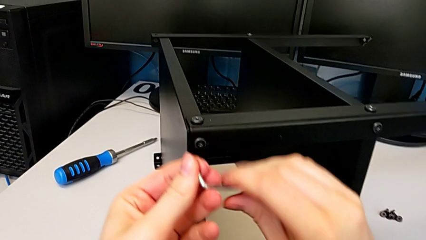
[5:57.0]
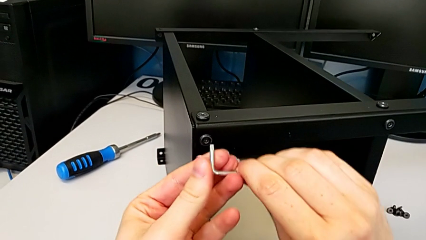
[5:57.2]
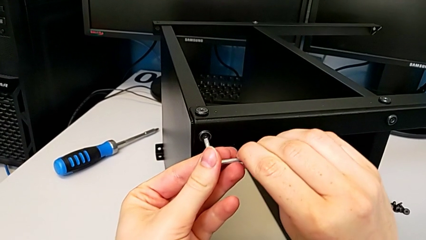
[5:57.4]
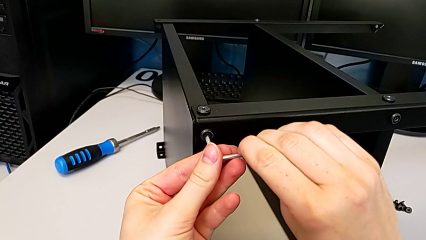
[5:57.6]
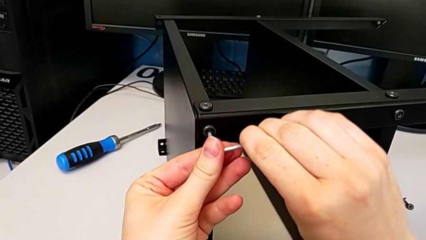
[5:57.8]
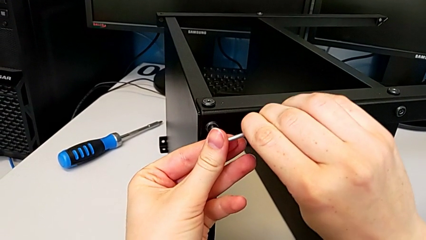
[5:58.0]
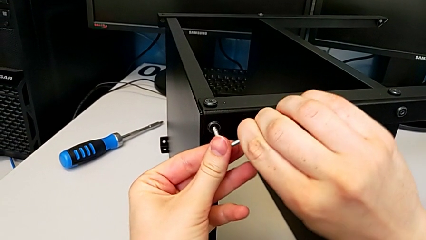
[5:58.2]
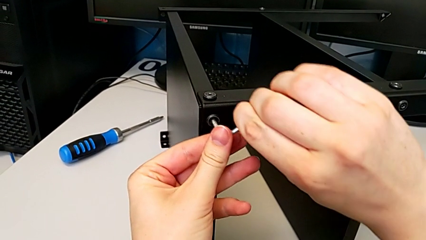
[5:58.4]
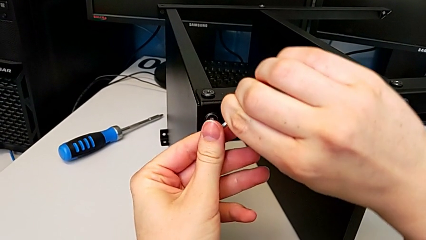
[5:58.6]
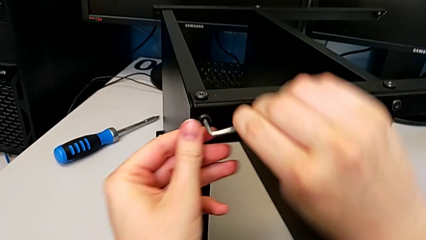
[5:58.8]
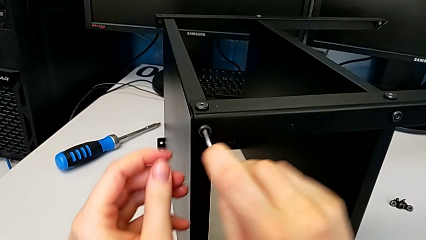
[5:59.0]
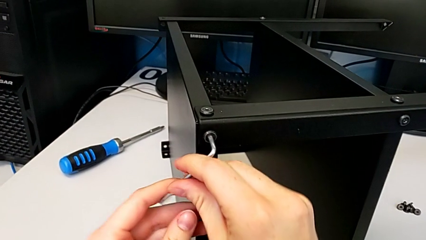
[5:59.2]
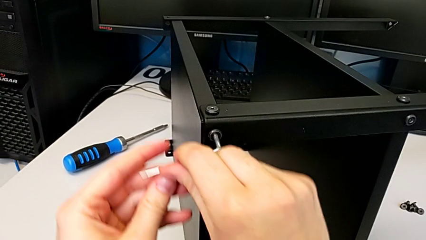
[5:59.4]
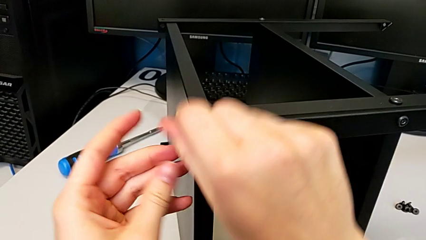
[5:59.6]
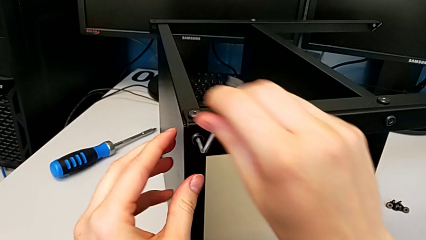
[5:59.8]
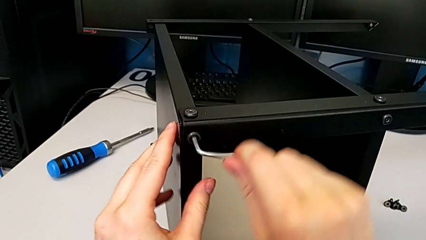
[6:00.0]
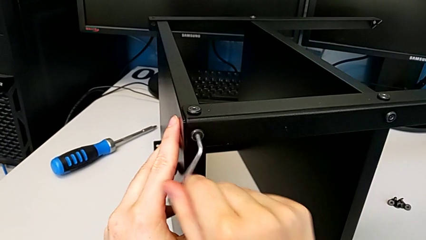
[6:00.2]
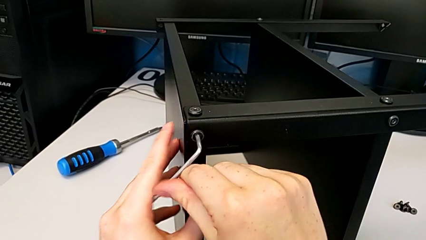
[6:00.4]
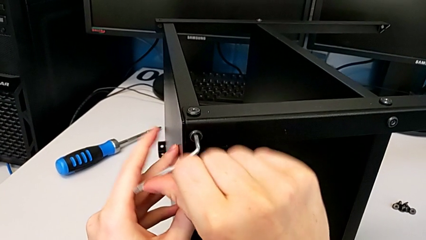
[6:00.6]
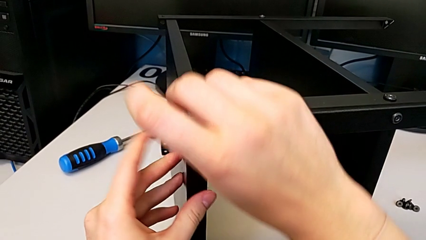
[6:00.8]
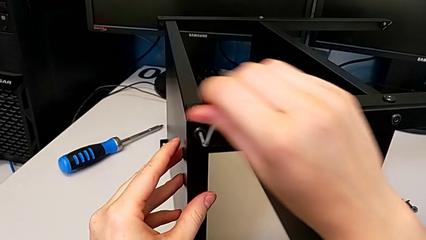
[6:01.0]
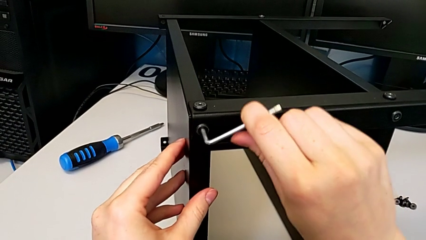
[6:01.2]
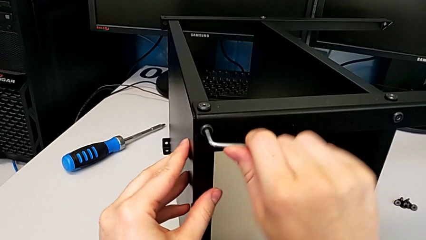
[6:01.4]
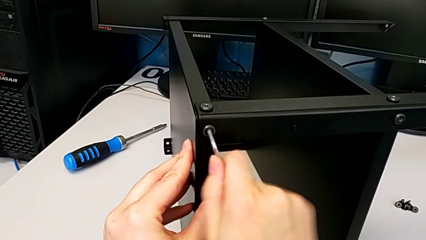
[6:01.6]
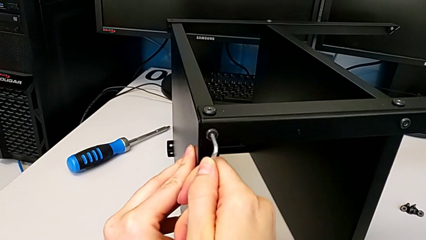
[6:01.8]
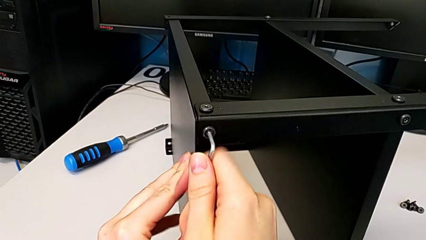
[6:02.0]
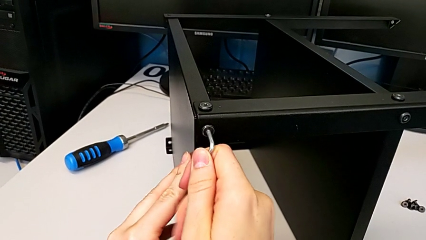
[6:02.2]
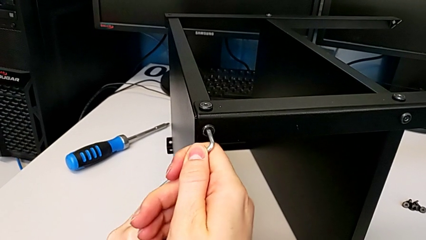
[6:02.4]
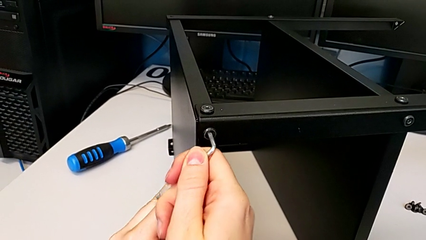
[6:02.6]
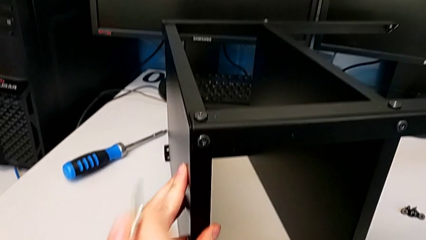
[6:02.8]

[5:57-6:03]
The camera wearer is screwing the top shelf to the first leg. They screw the second hex socket head.

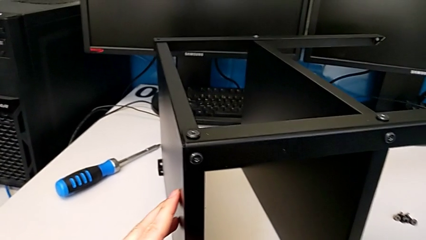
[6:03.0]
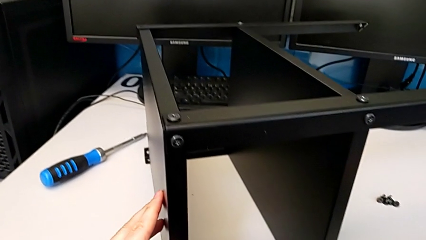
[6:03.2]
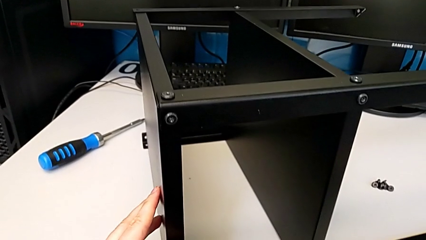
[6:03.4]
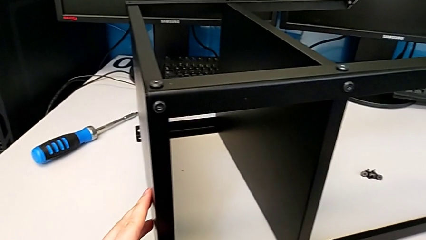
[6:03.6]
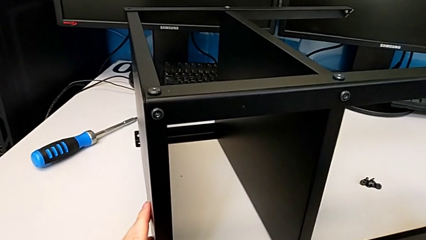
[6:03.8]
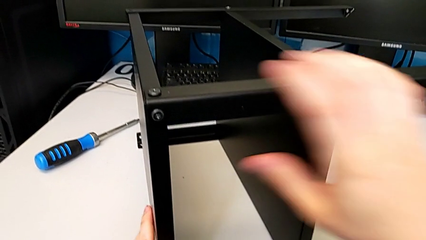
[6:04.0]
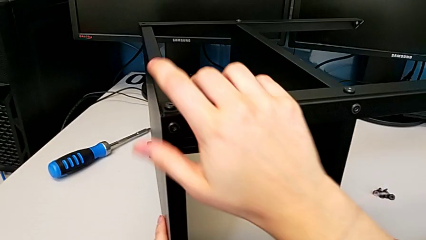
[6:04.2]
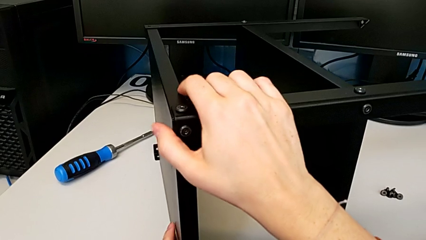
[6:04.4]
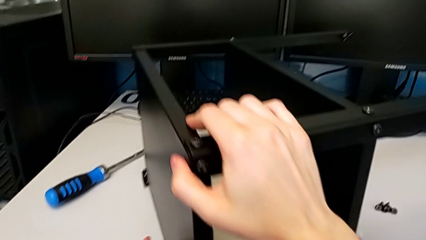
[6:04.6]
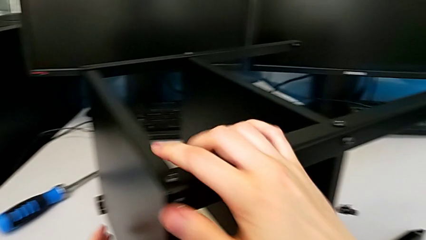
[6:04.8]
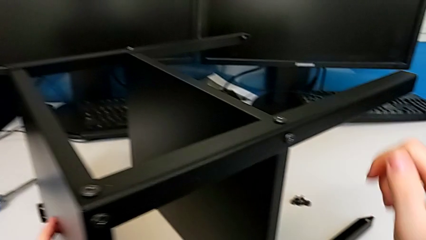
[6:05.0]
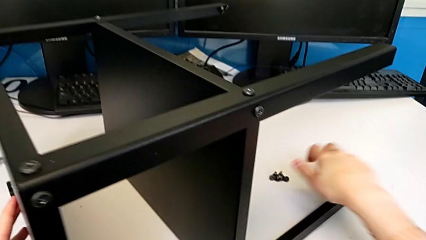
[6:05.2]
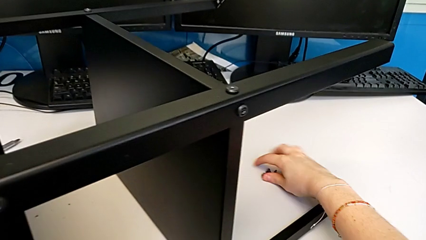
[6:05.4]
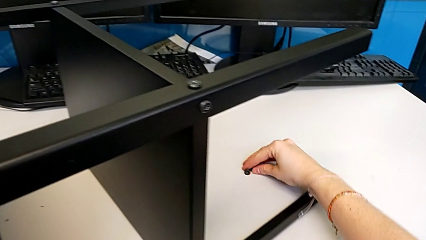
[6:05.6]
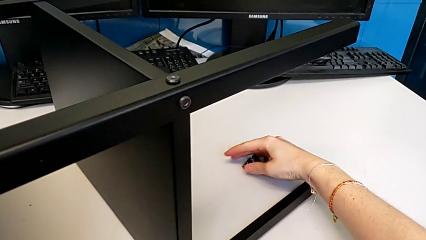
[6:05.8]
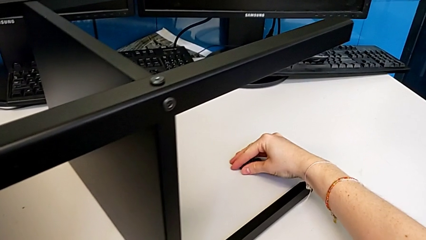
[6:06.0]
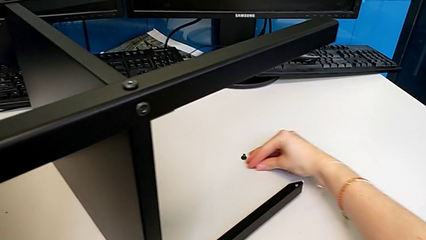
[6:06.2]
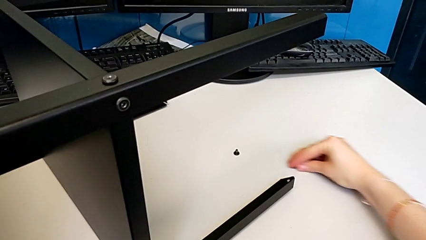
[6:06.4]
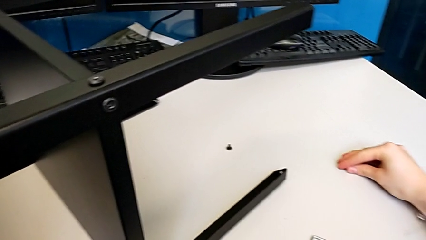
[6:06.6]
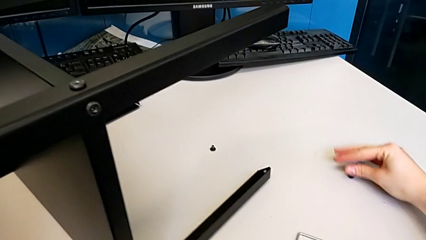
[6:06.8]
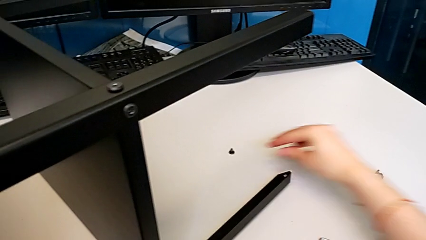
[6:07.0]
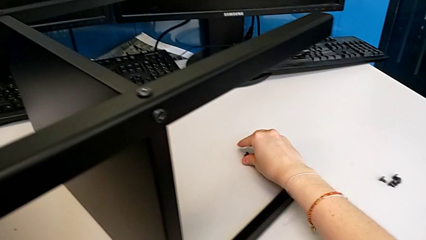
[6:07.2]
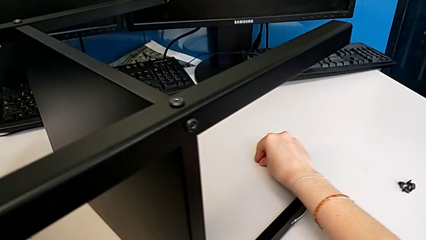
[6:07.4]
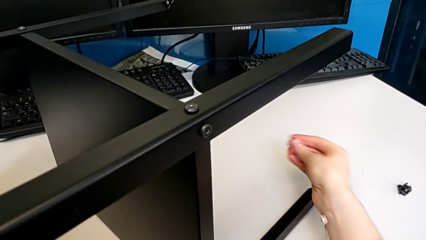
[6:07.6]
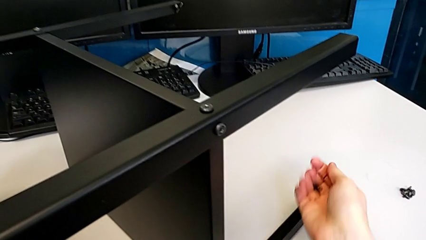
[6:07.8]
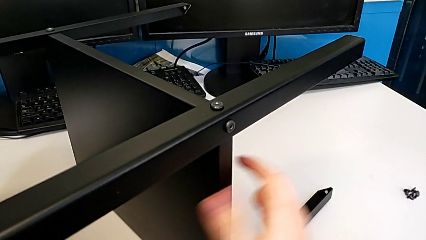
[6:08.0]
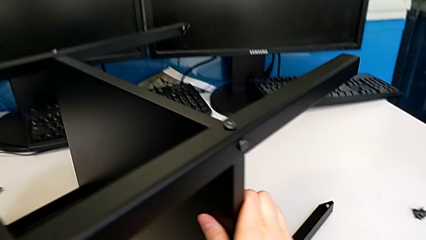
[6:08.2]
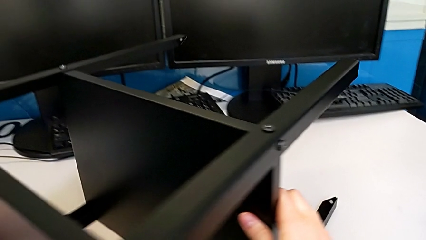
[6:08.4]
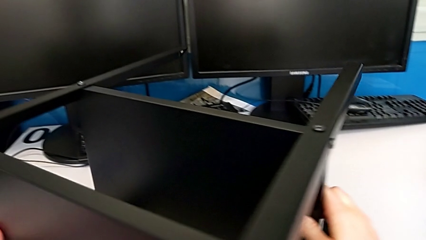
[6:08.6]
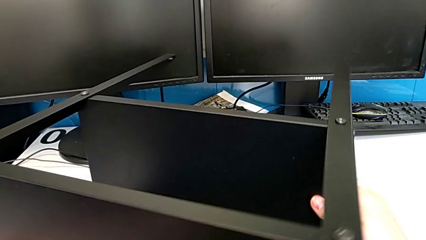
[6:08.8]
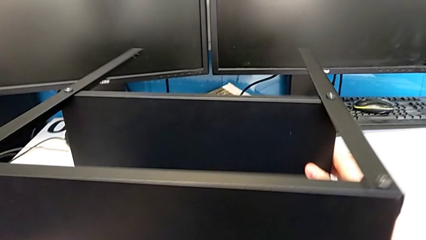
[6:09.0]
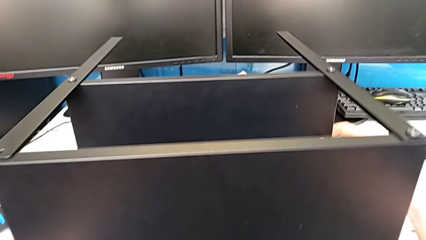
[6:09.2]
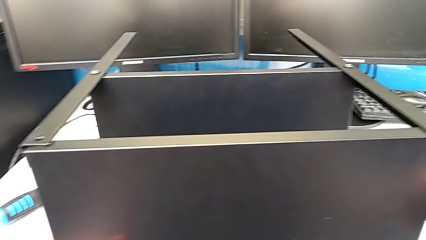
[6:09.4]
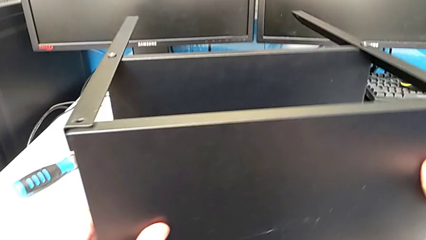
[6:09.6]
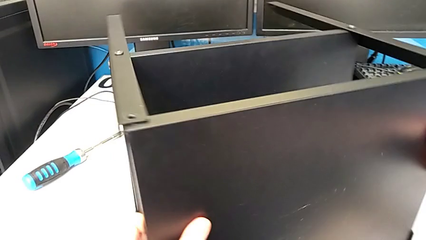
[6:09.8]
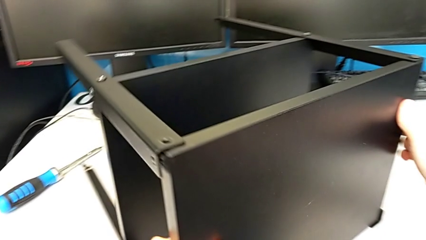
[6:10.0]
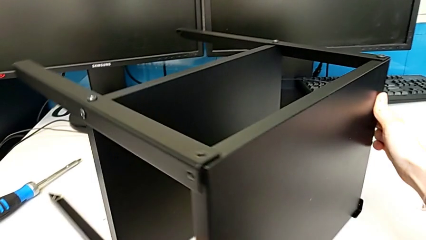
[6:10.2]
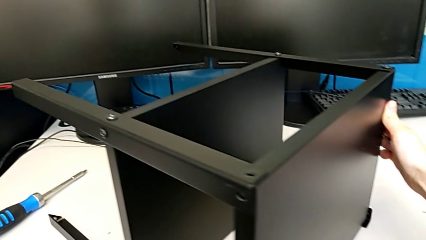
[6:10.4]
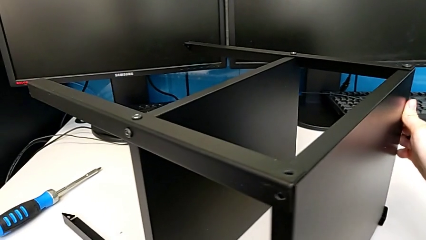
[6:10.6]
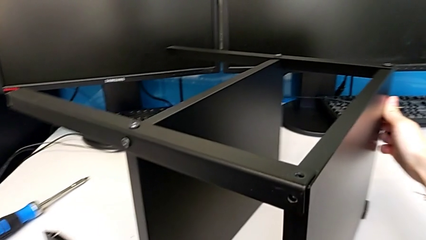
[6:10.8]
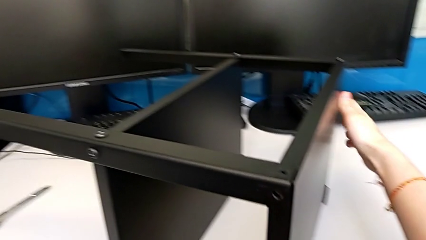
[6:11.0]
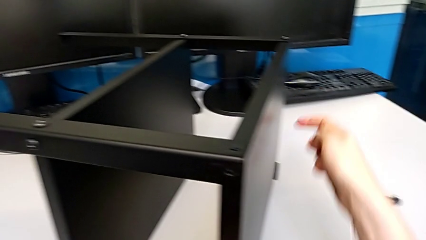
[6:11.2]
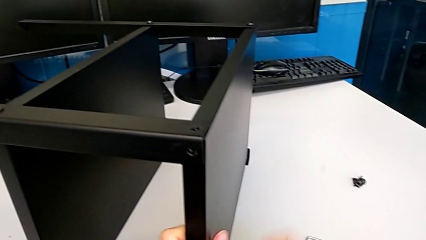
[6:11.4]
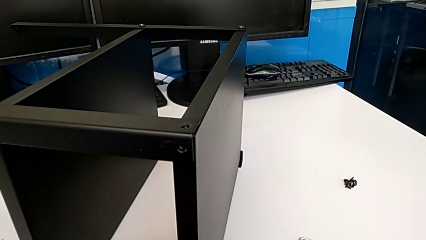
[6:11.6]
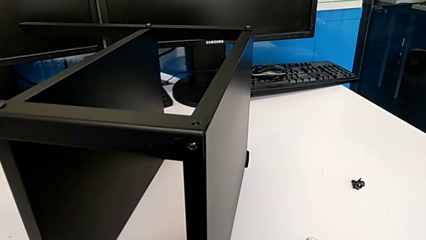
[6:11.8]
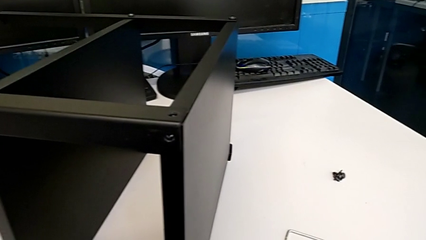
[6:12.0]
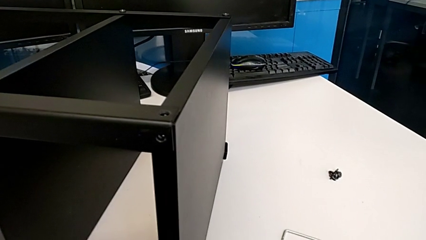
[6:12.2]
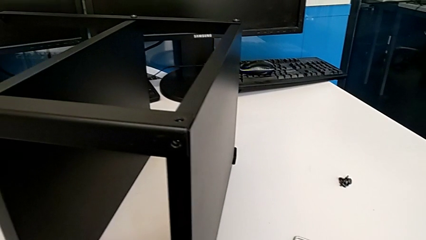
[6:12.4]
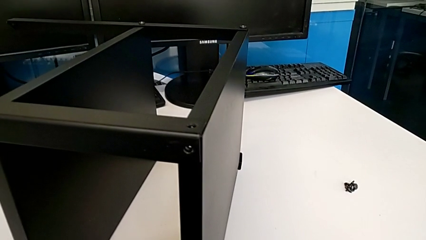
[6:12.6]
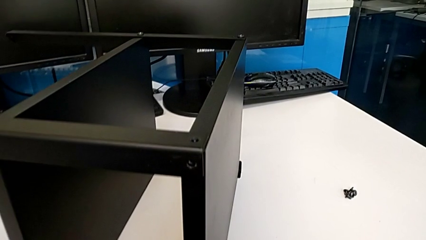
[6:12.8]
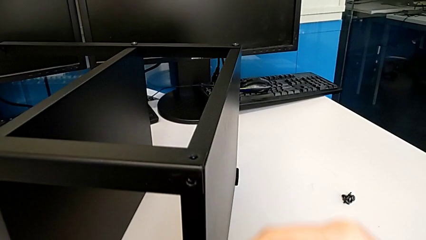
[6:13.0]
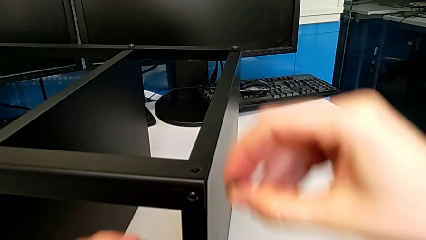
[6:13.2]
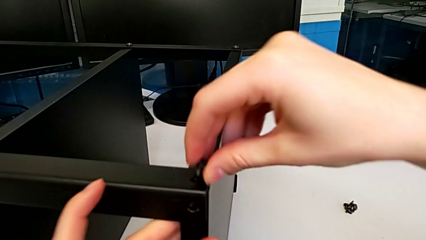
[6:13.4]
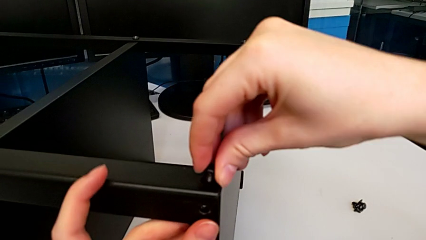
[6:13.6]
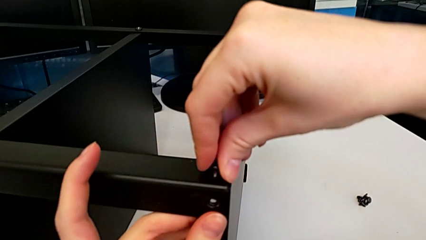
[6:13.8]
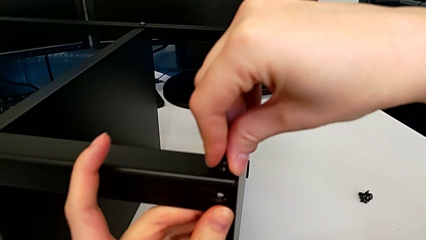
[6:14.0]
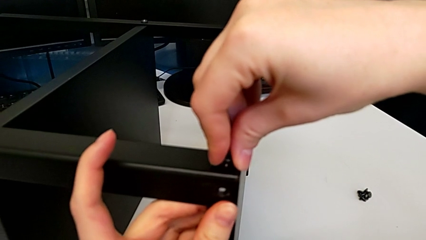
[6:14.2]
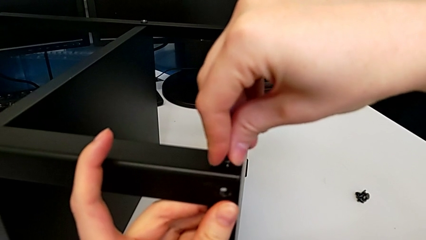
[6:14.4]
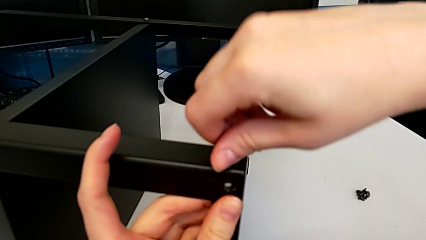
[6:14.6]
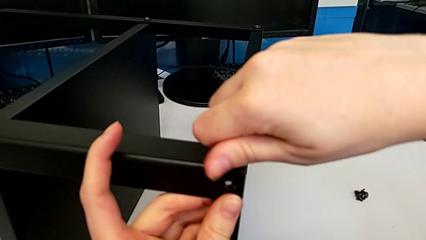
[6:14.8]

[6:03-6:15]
The camera wearer is screwing the top shelf to the second leg. They grab the tray, slide the hex socket head, grab the first hex socket head, rotate the tray and insert the first hex socket head.
